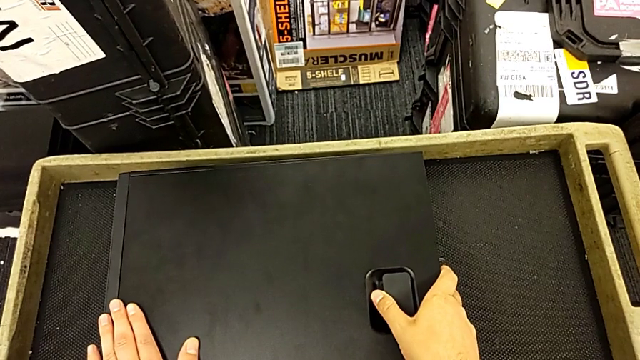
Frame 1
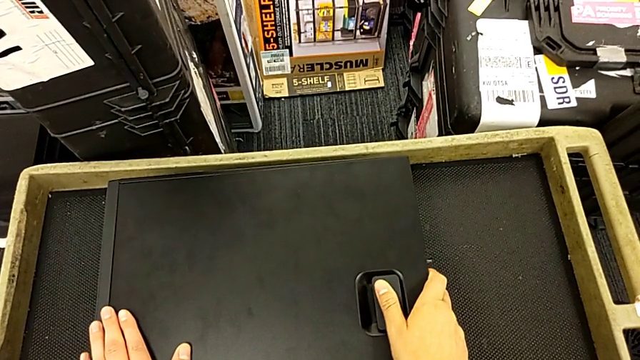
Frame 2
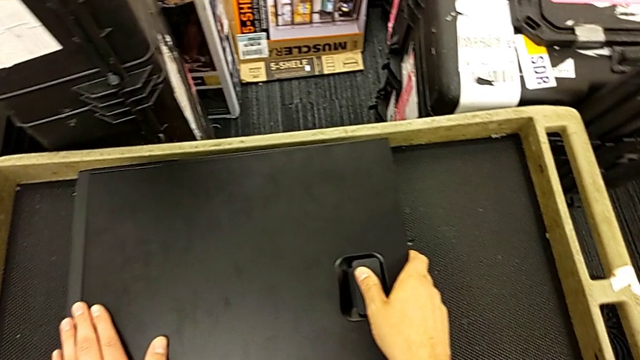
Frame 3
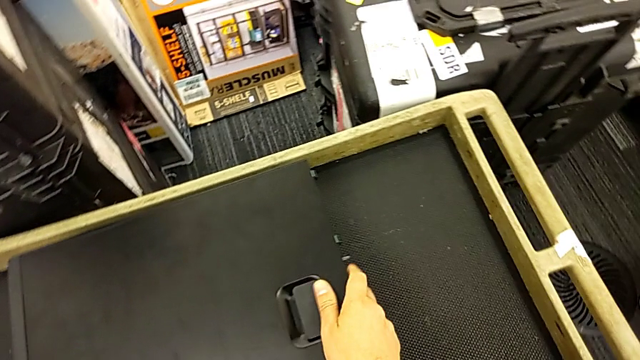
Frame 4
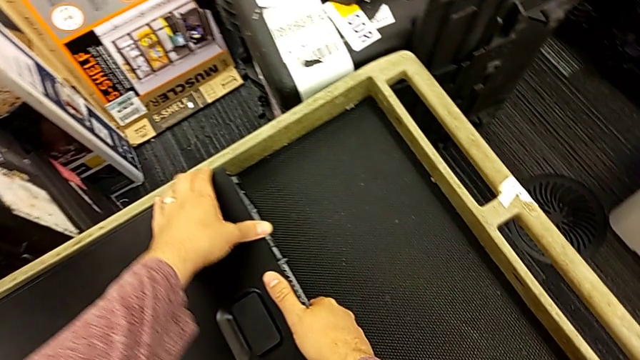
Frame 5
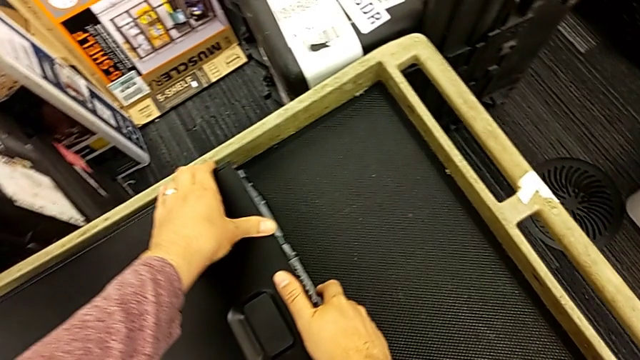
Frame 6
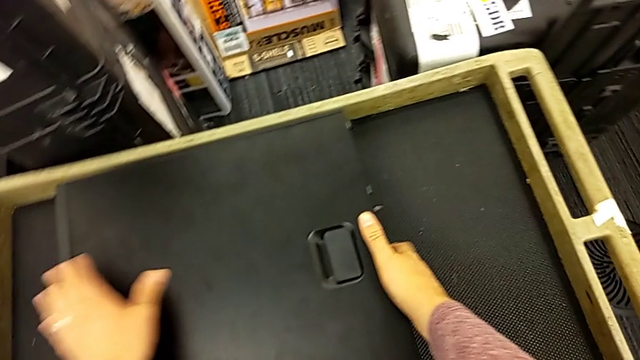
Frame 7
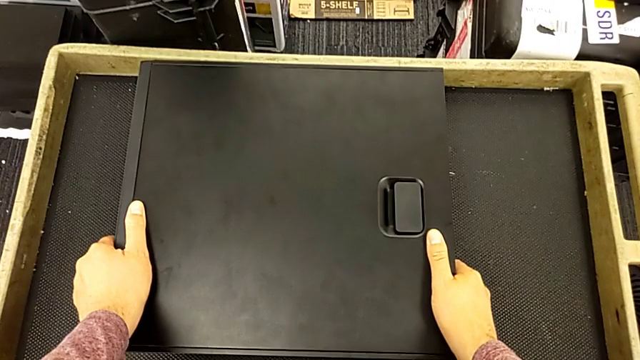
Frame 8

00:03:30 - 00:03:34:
The camera wearer is closing the computer tower. They close the computer tower.
